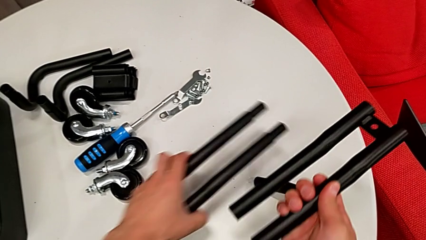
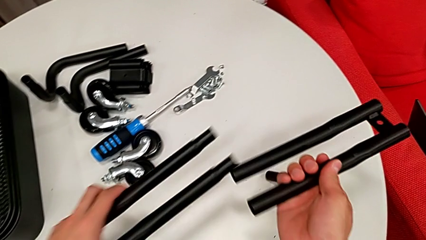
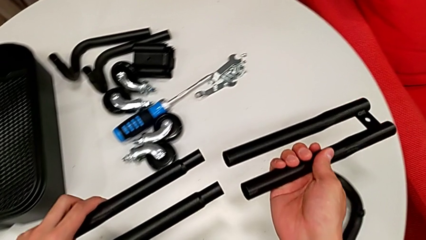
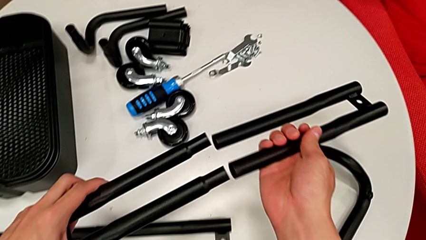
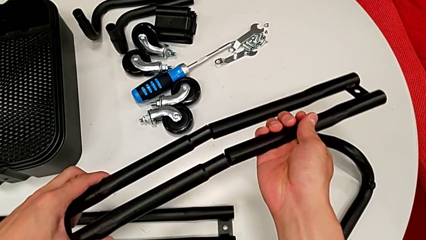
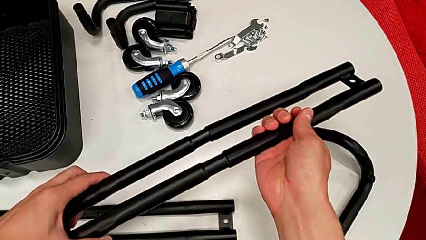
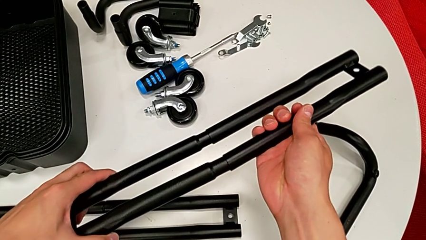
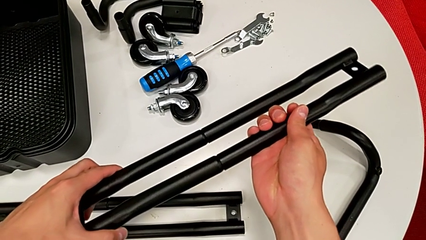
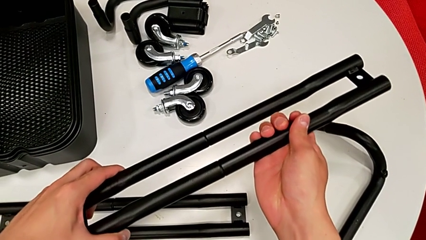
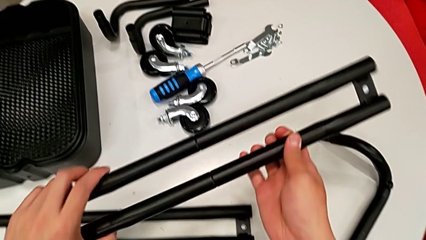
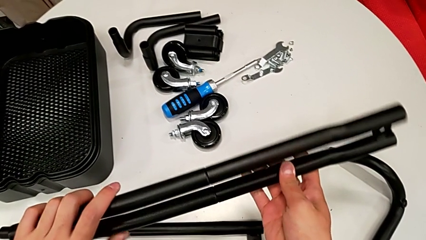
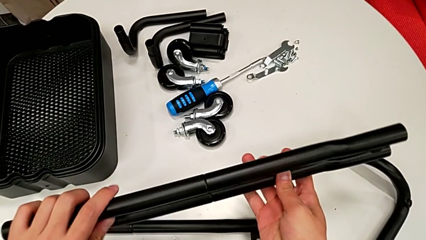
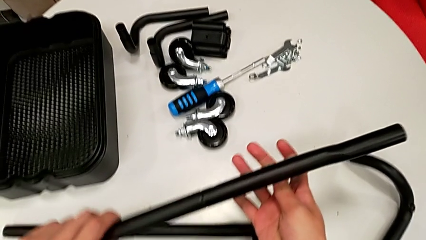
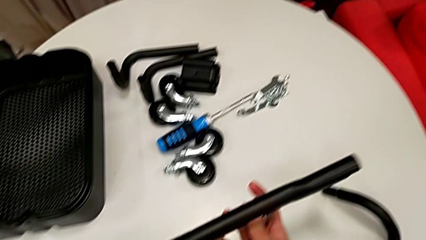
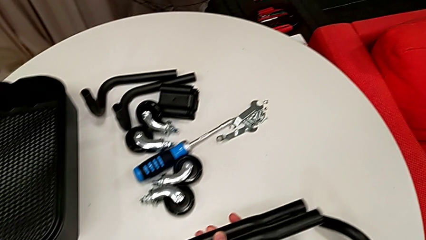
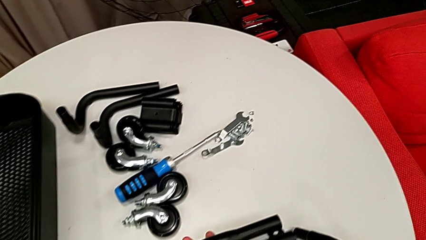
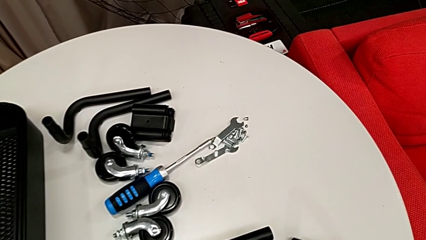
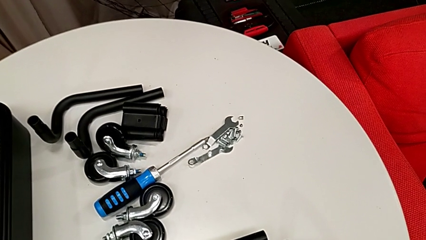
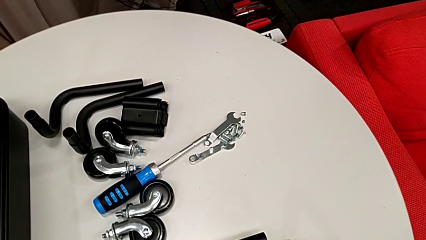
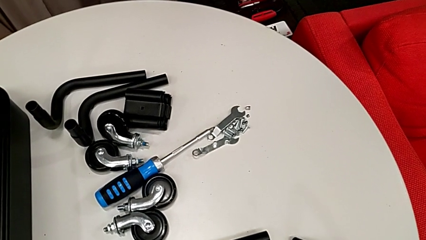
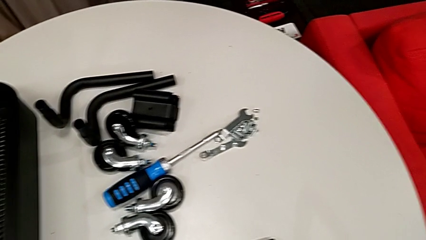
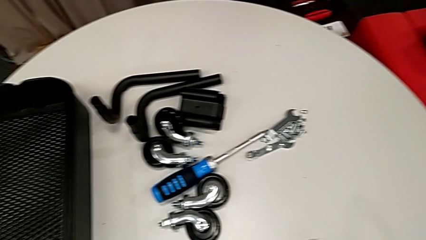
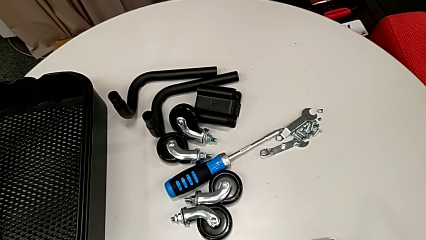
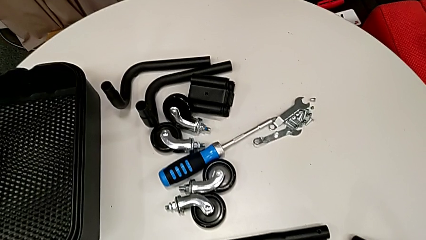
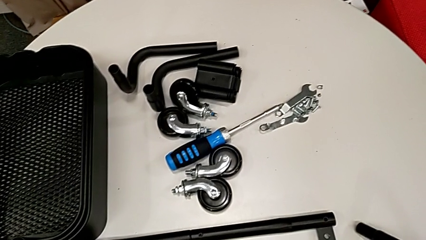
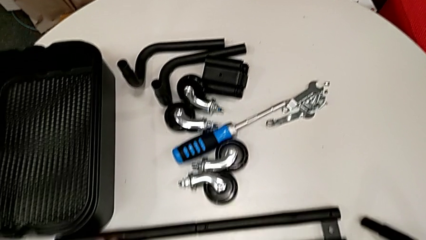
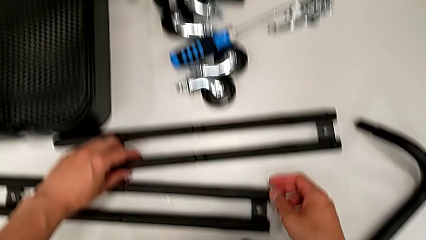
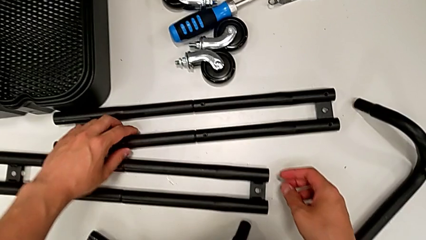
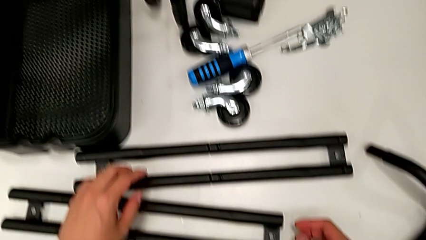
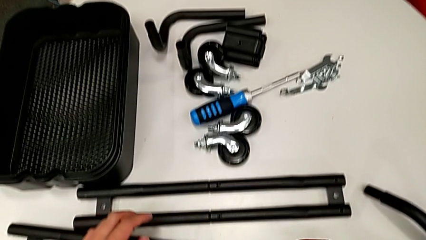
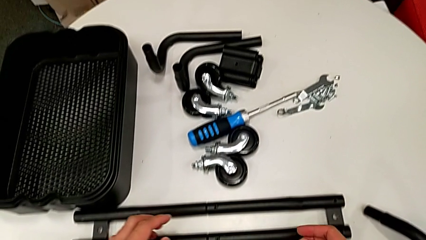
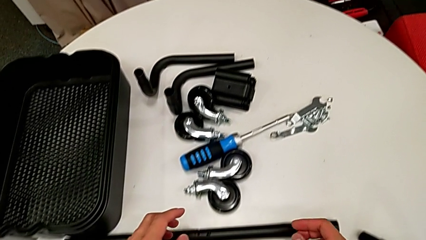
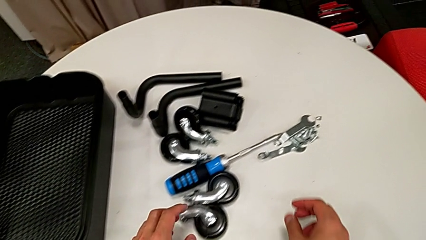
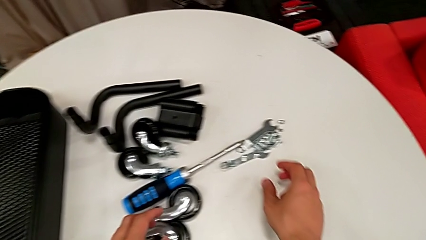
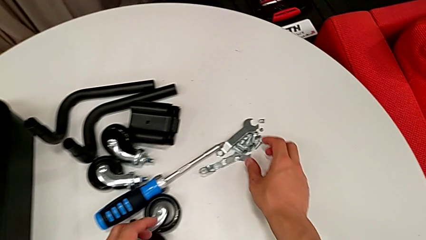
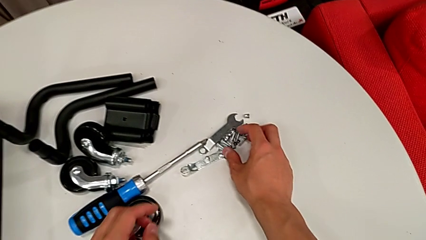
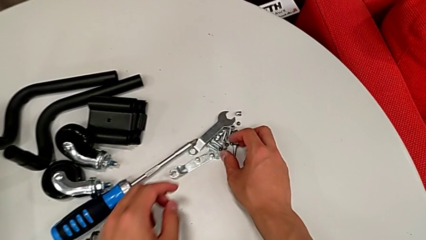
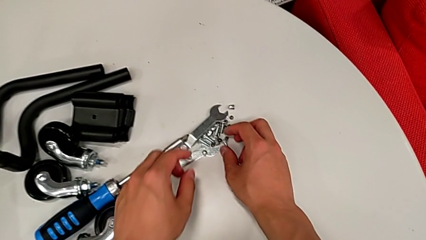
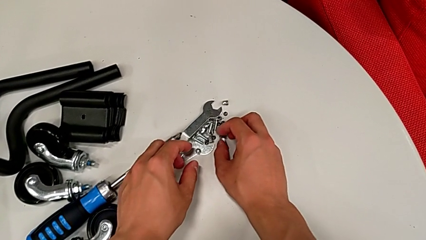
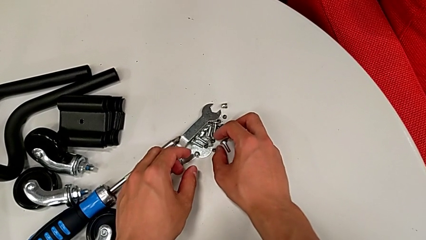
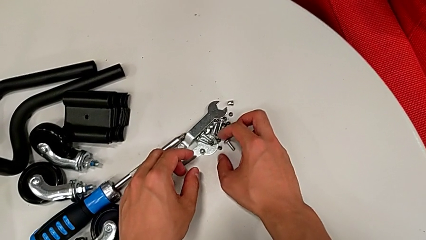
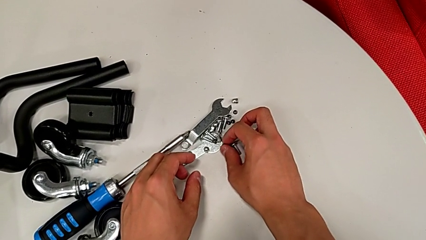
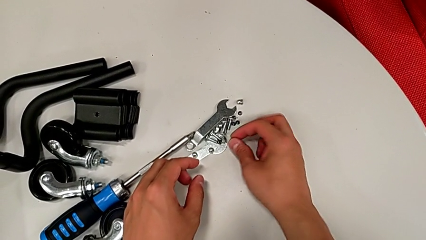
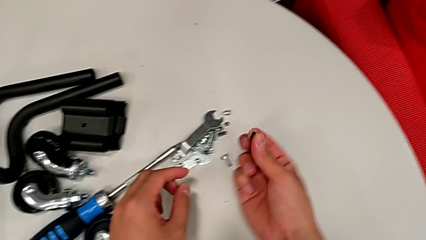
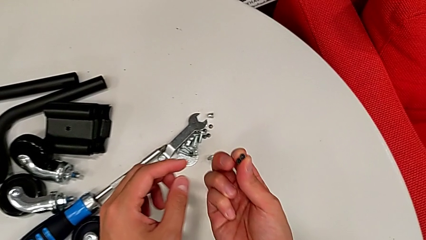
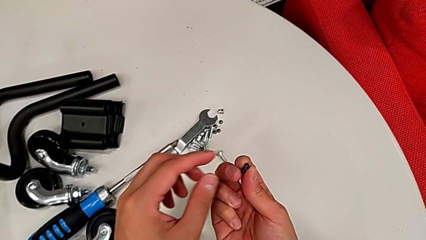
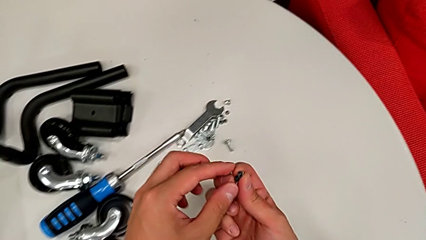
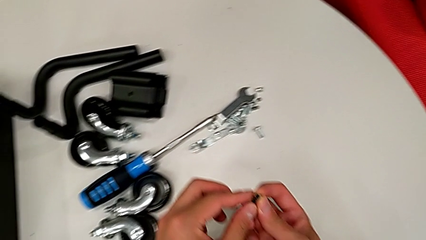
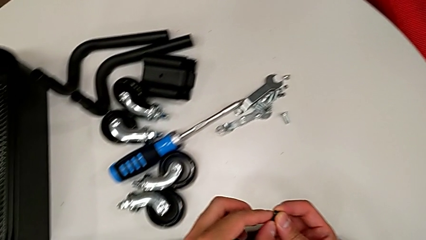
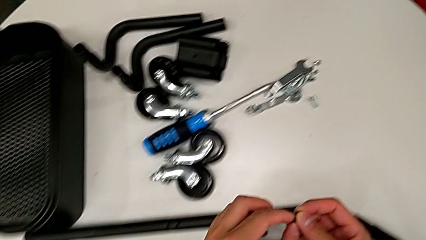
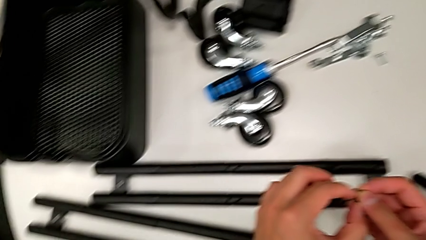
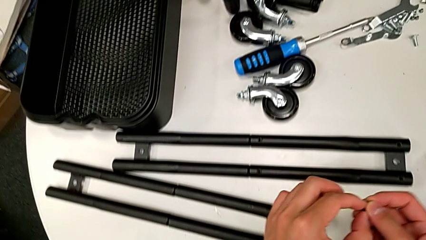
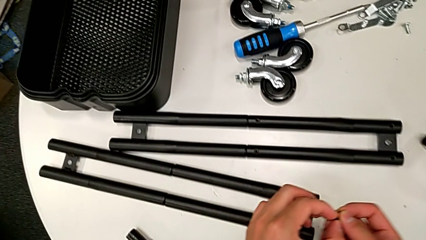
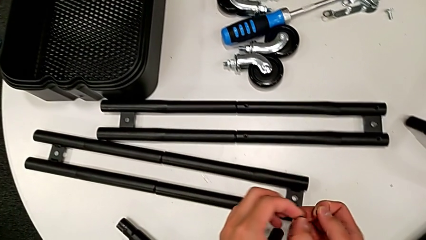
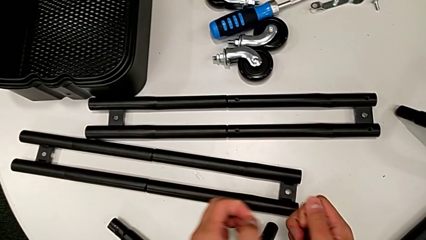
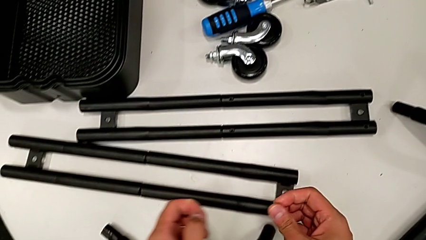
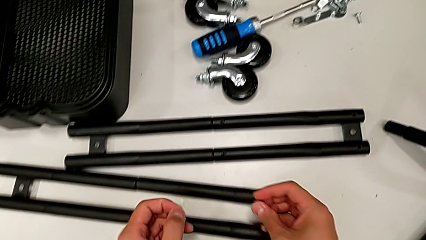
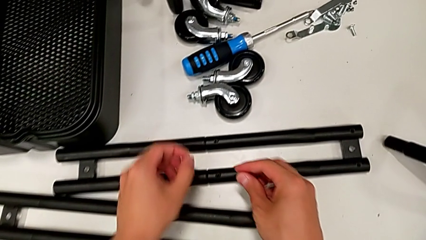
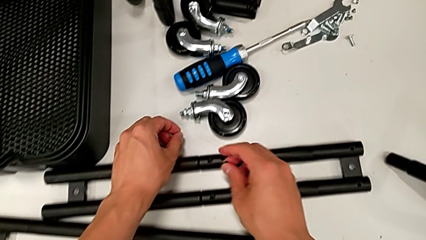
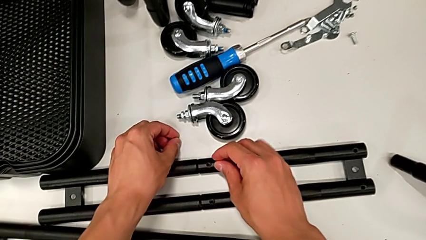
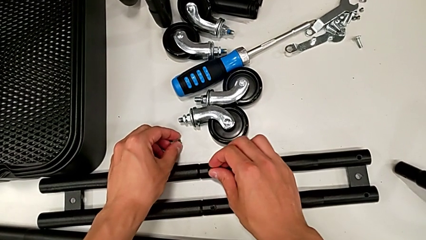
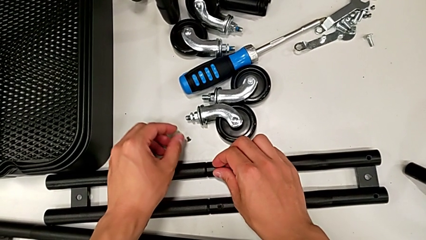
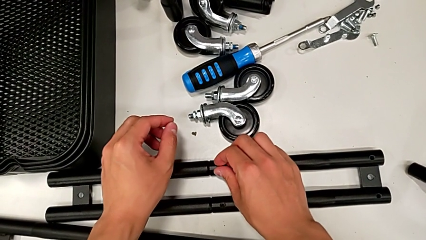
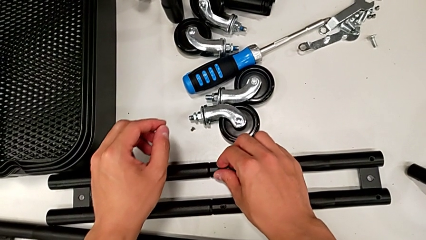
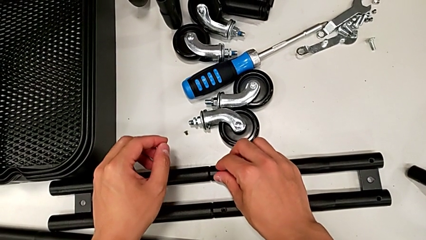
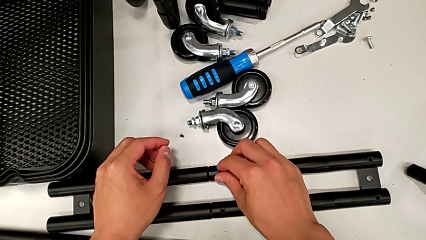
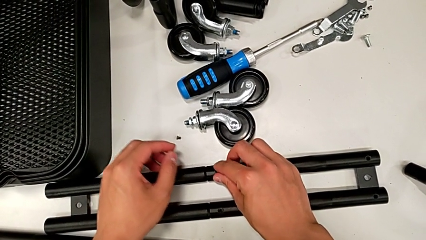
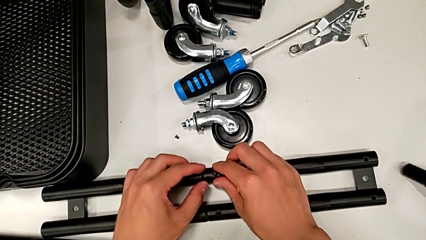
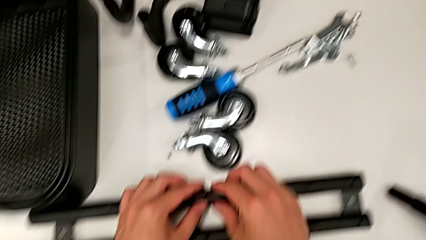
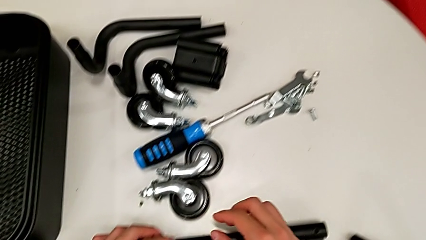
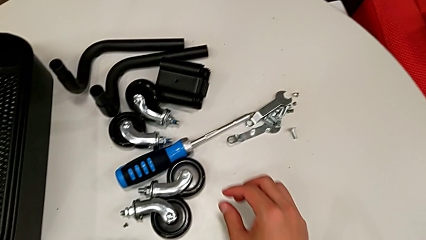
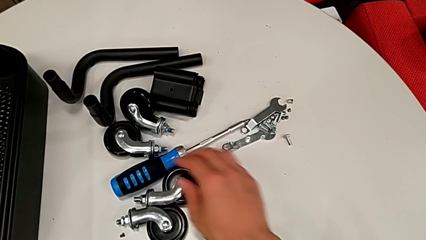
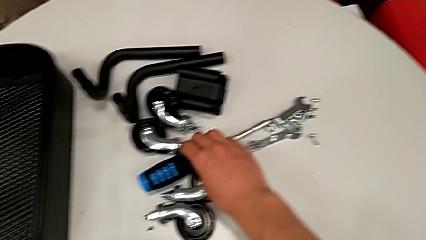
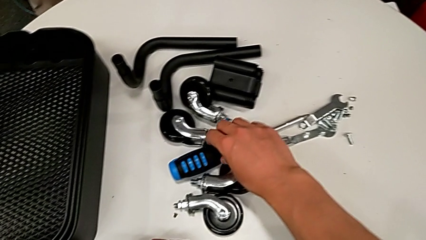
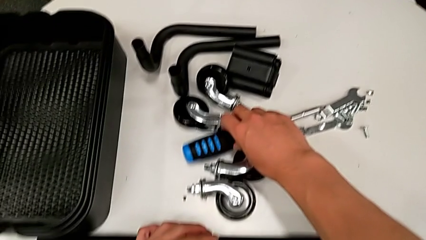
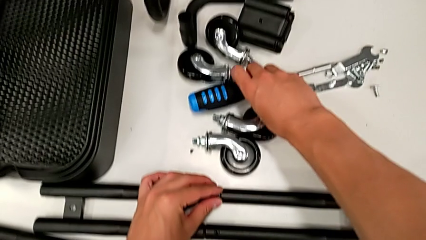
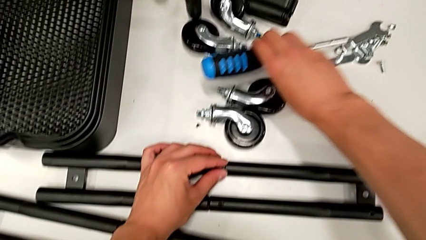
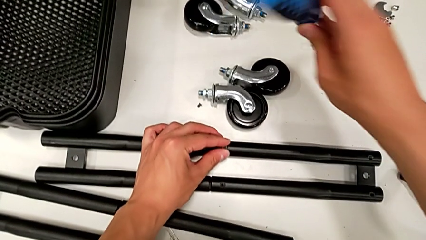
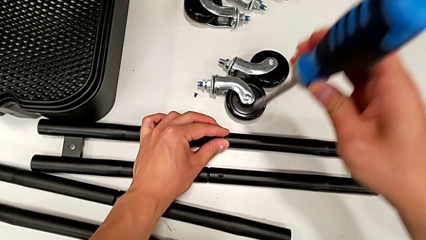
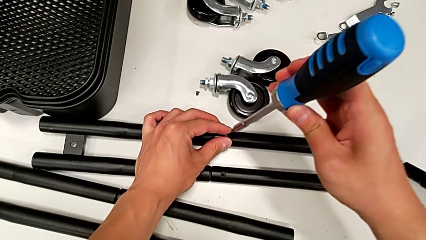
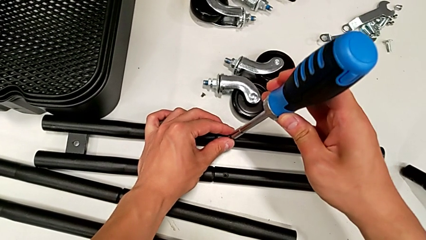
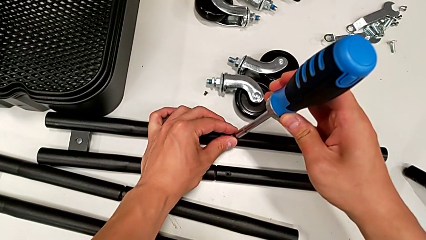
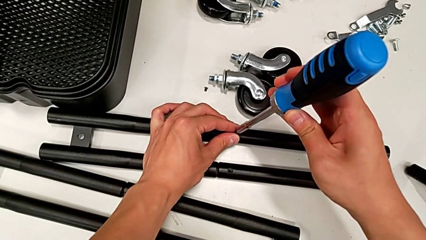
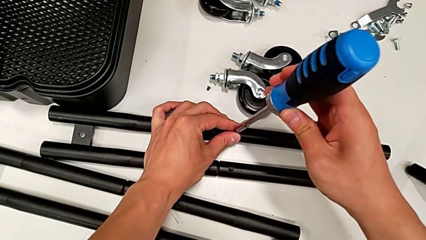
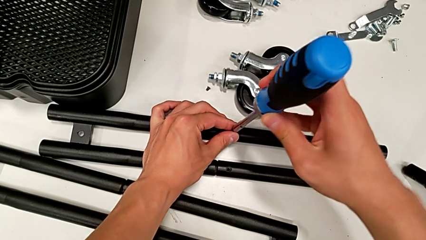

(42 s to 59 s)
The camera wearer is assembling the side legs together. They assemble the side leg, place it, grab the little screw, insert the first screw twice, grab the blue screwdriver, grab the blue screw and insert the large screwdriver.
